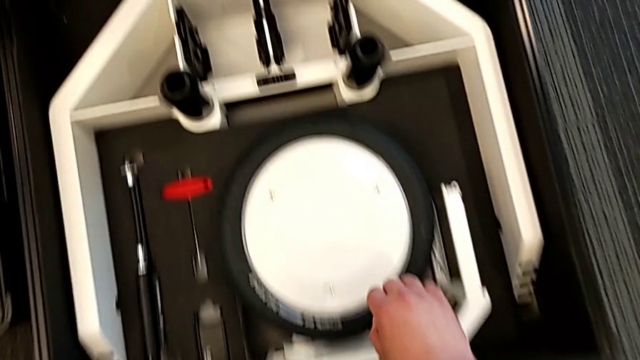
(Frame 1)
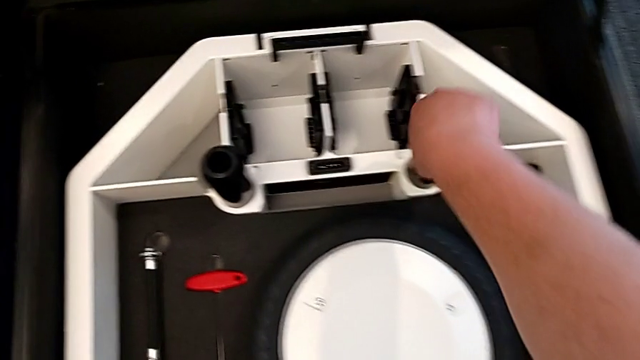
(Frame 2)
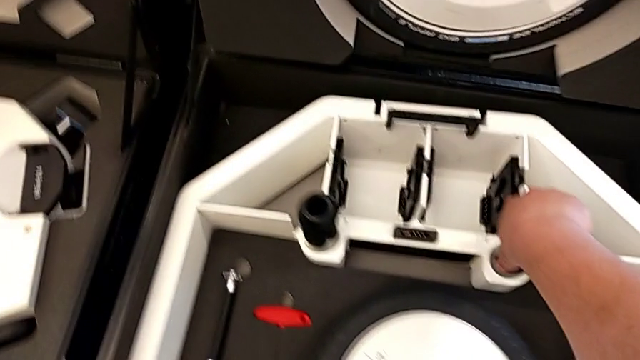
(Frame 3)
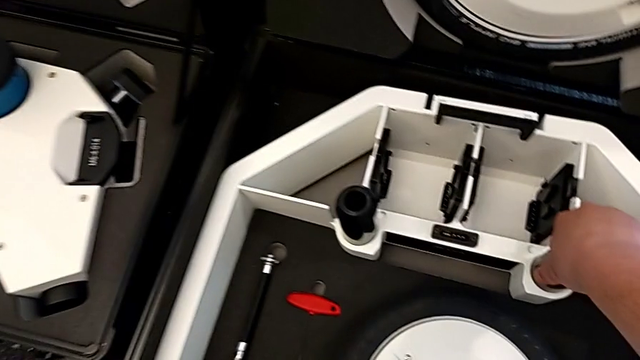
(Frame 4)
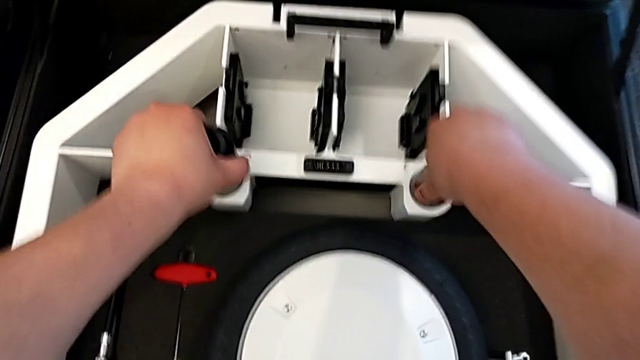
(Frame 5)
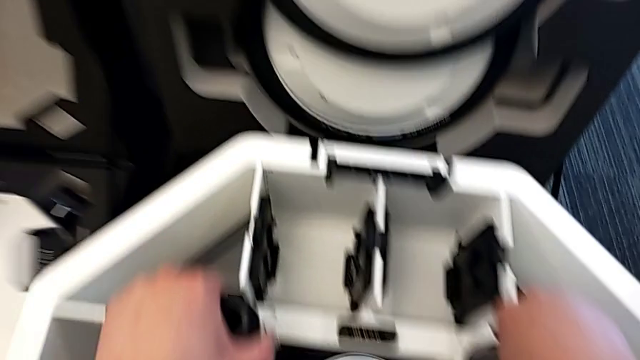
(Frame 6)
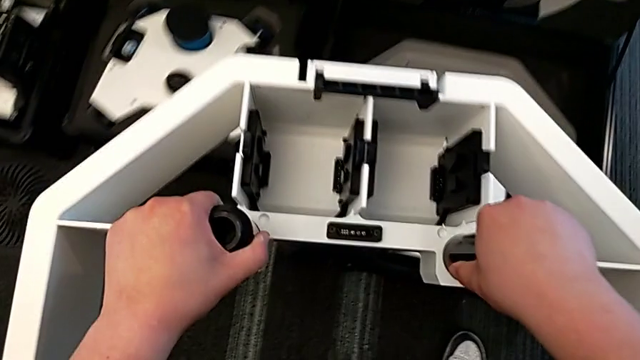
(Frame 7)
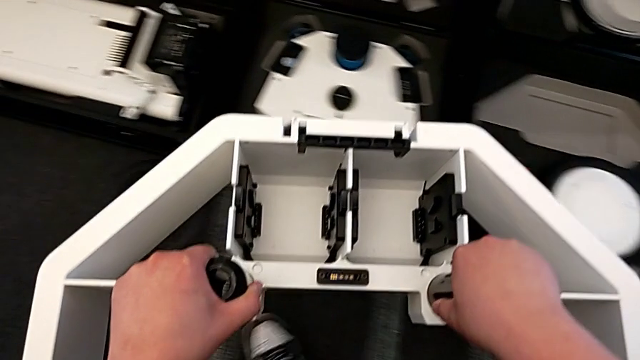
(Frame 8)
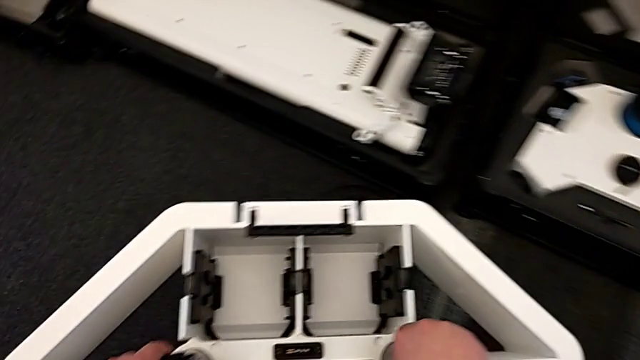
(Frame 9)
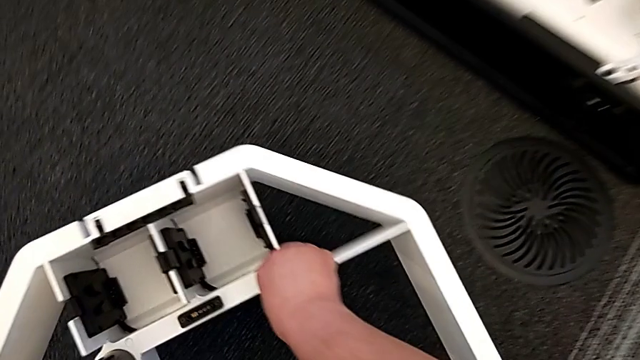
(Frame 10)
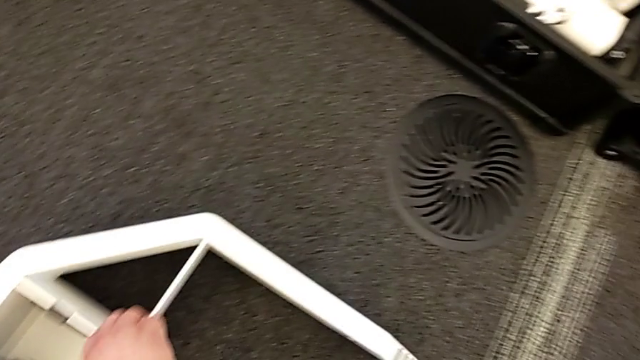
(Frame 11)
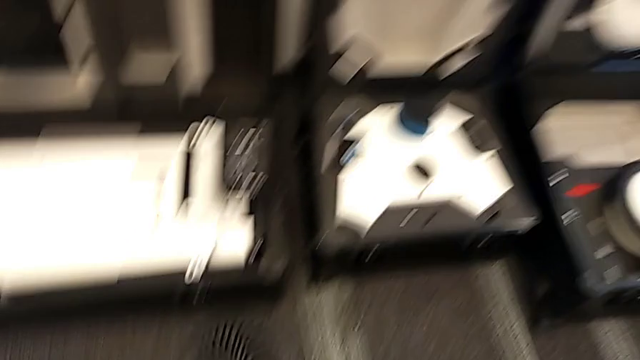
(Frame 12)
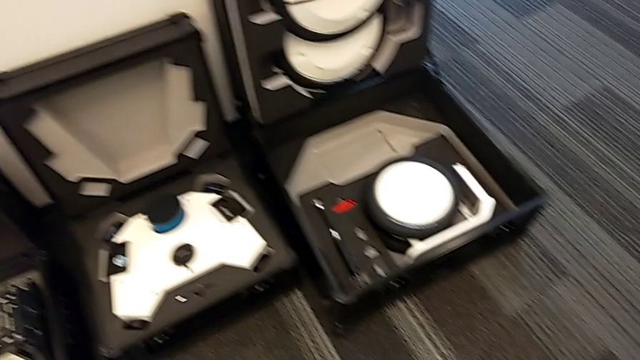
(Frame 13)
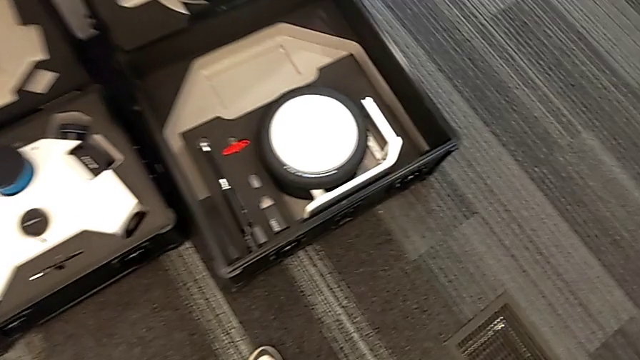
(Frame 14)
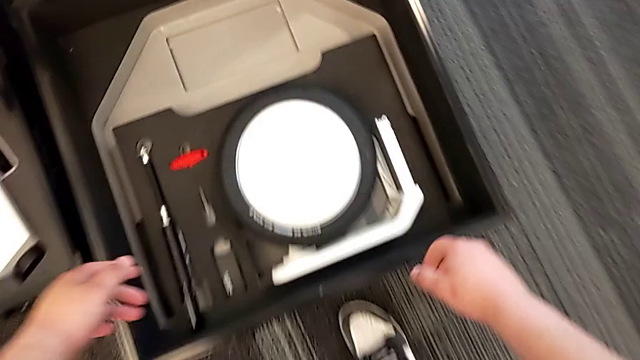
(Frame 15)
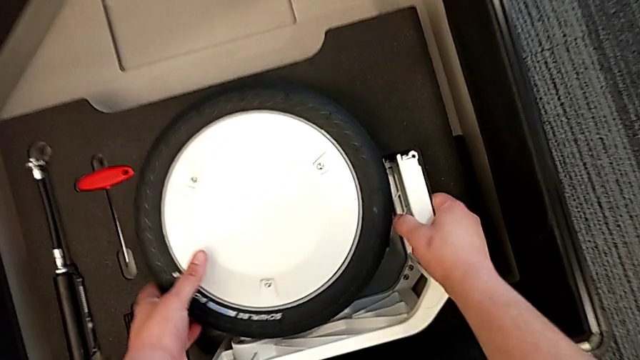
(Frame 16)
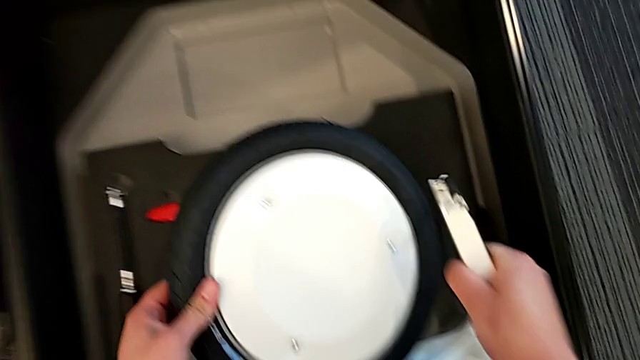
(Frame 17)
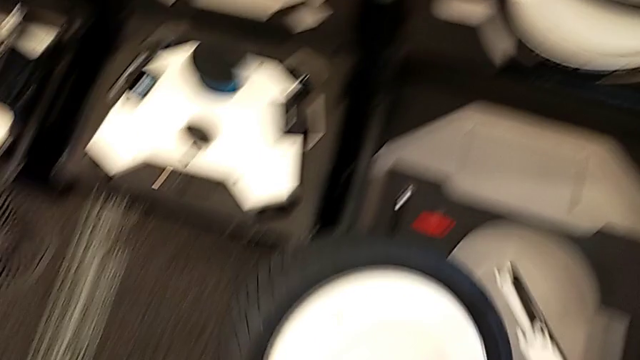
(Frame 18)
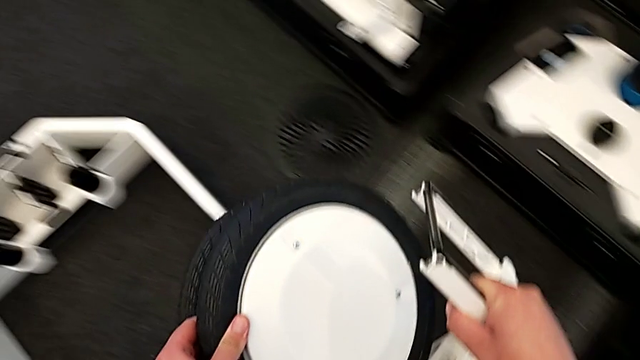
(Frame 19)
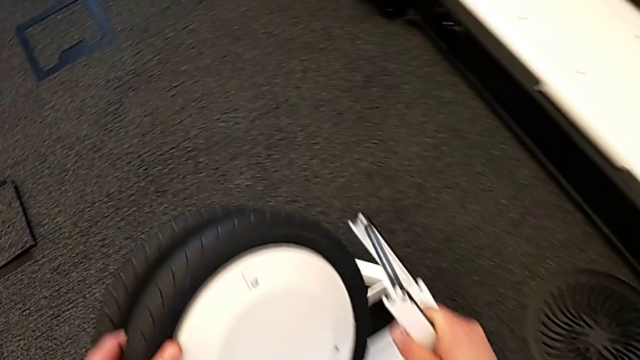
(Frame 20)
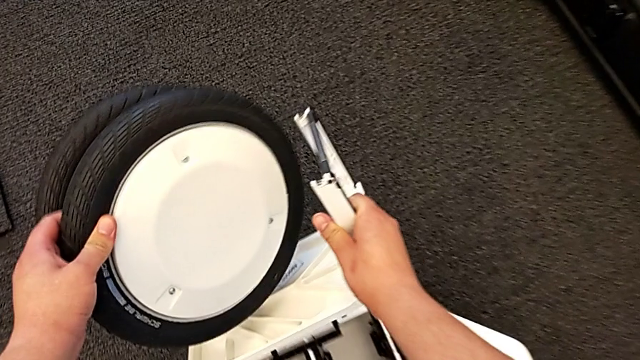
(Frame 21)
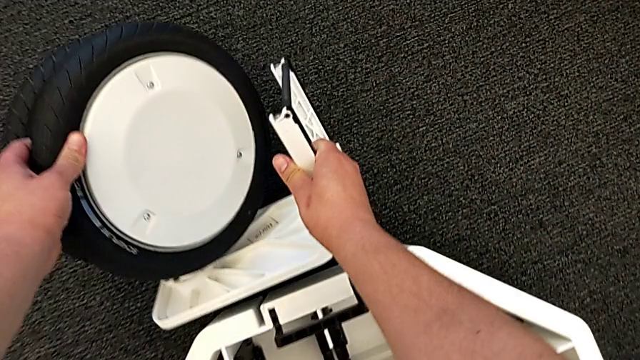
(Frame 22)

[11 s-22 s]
The camera wearer is picking up the base and wheels from the box. They grab the wheel, lift it, place it and lift the first wheel.

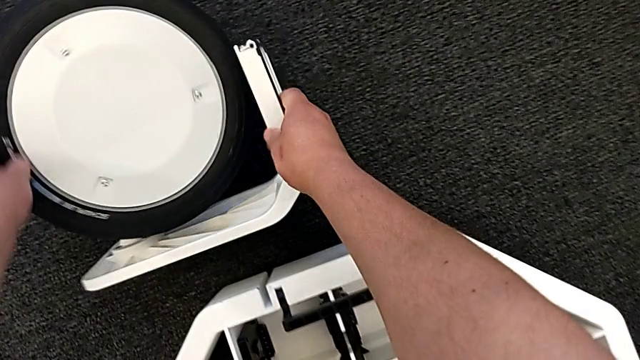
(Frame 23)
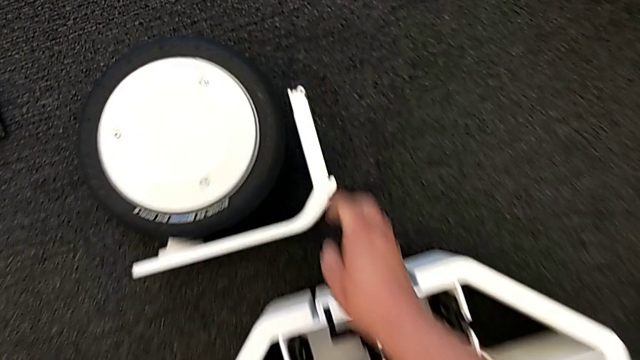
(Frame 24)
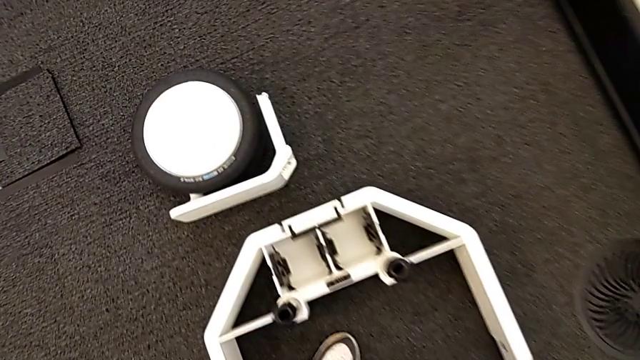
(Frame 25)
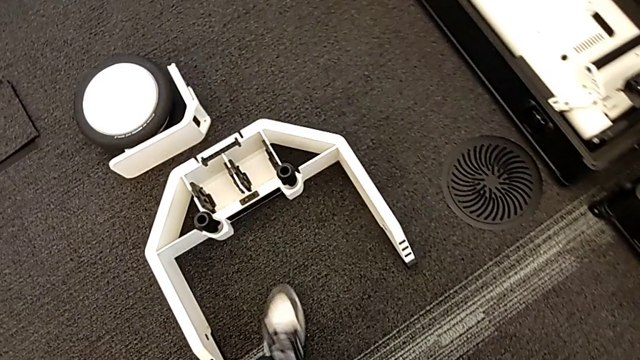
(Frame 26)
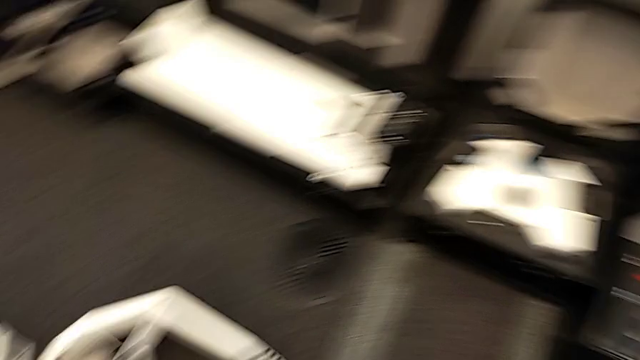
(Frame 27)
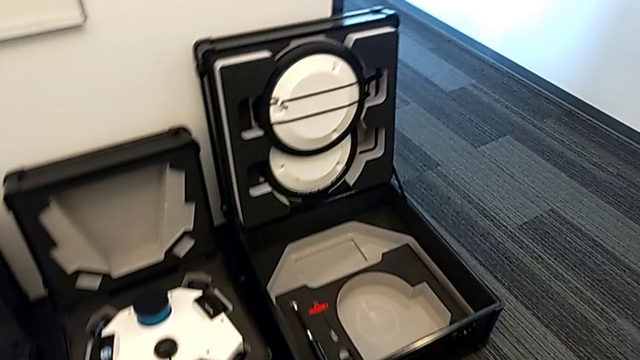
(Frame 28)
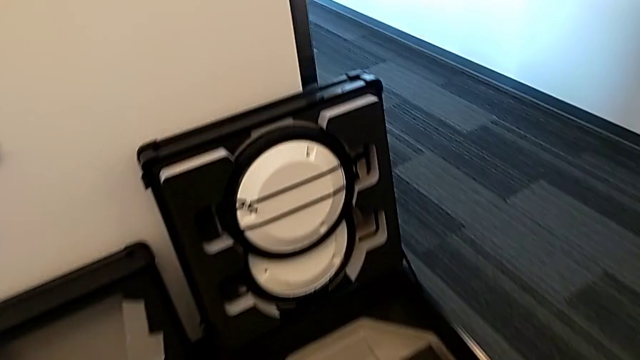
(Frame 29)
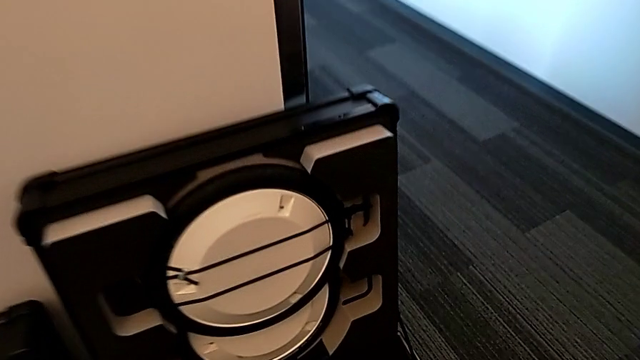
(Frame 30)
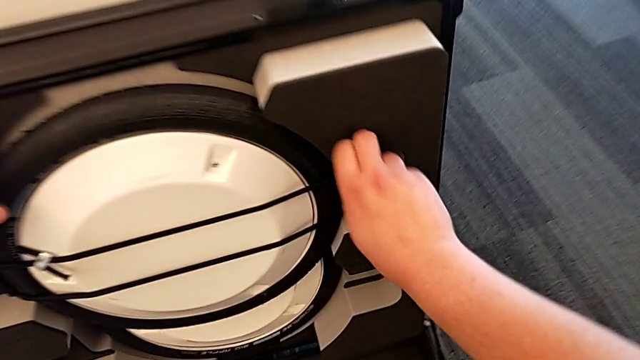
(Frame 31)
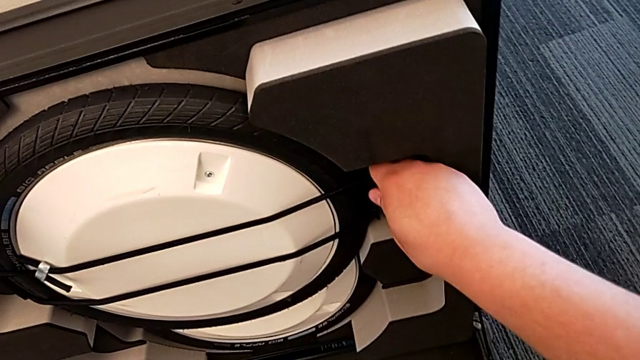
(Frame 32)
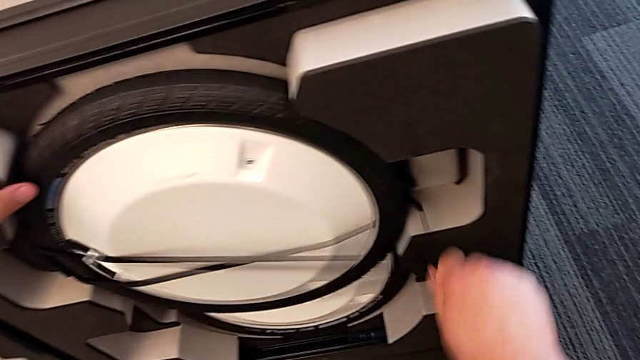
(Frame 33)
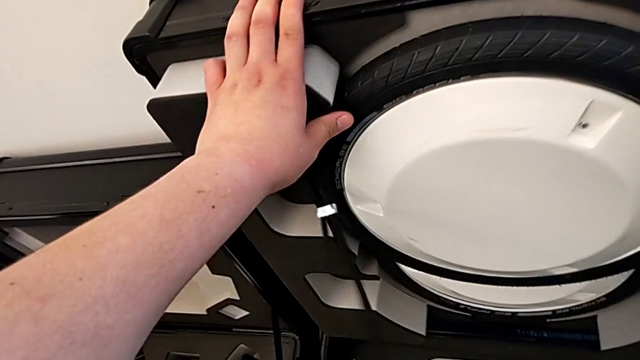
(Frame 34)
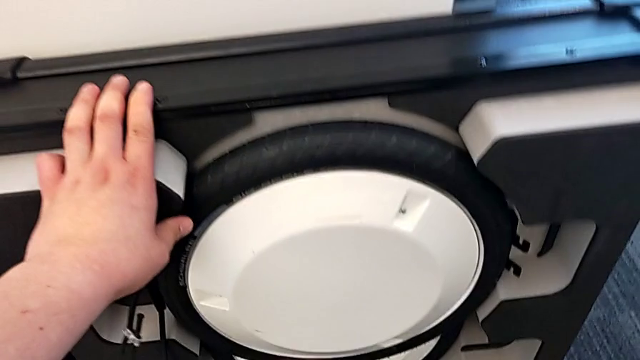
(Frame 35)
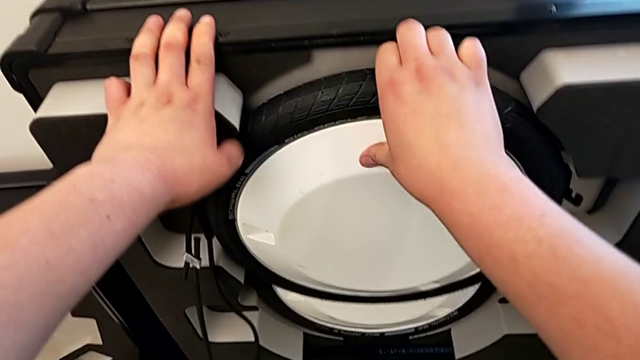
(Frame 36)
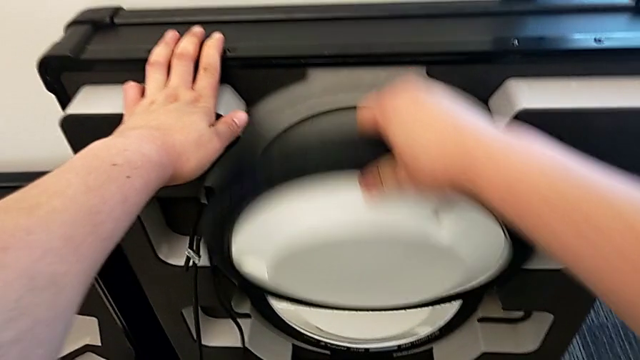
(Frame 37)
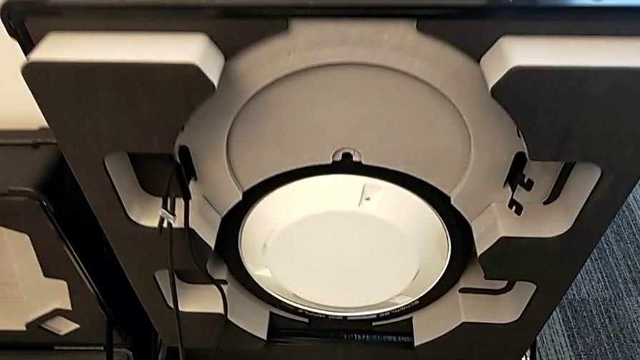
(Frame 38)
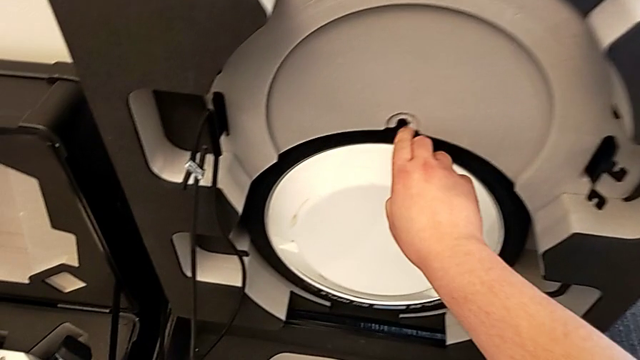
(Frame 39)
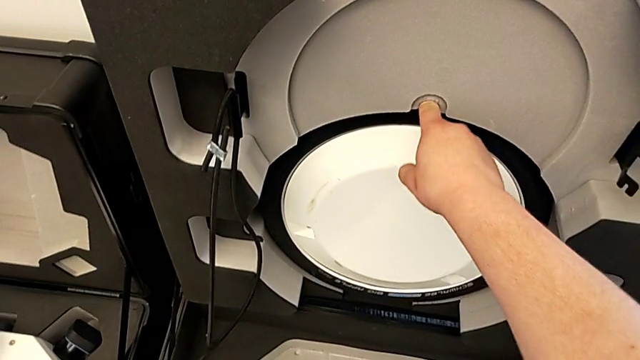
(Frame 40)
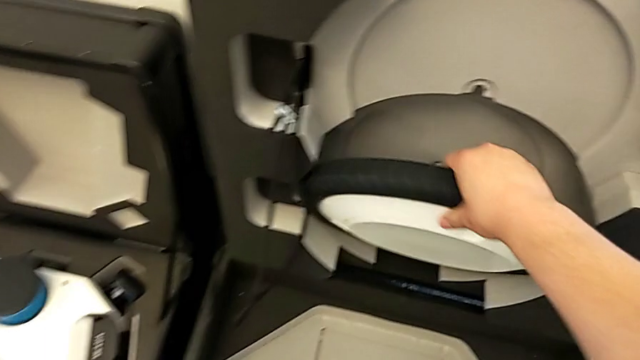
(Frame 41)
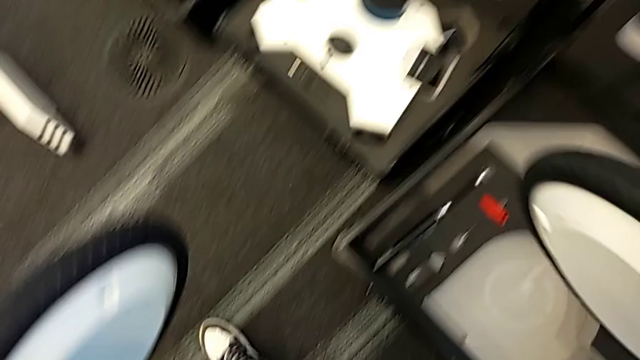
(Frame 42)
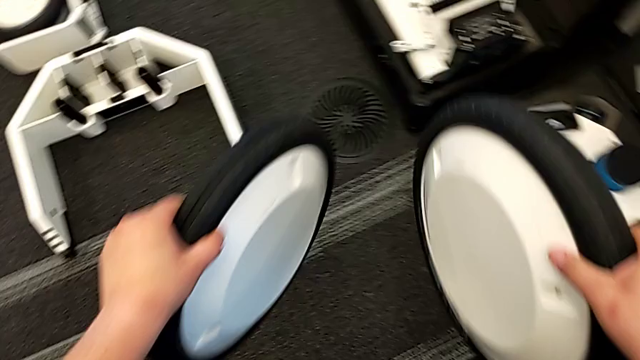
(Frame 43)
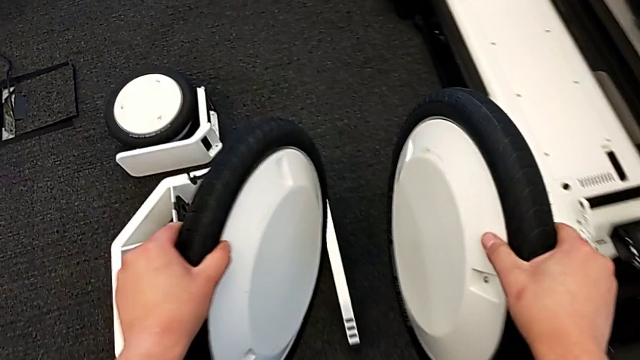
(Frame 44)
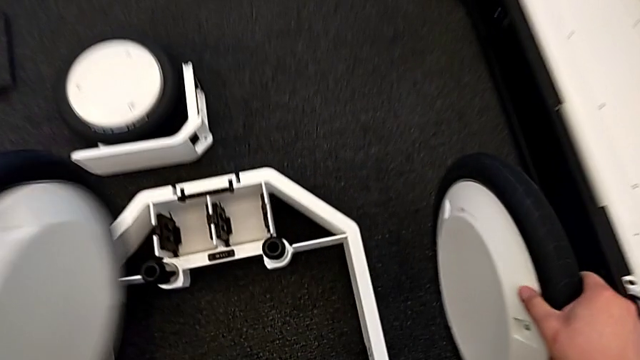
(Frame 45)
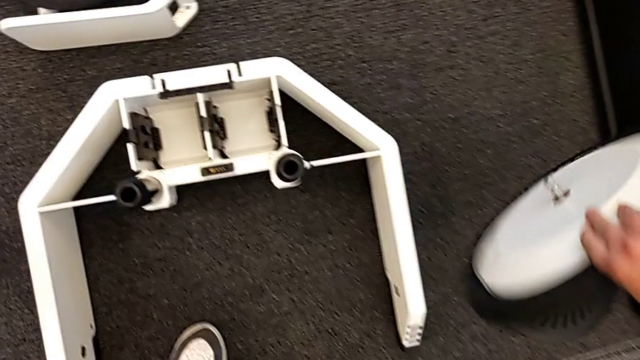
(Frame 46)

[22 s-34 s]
The camera wearer is picking up the base and wheels from the box. They place the first wheel, grab the second wheel and grab the third wheel.
